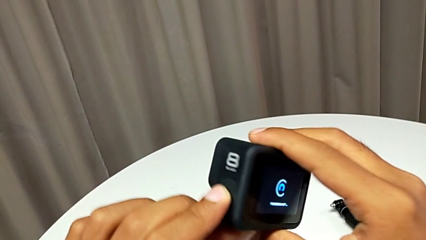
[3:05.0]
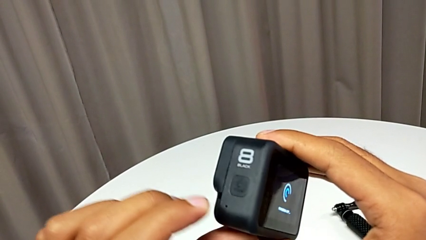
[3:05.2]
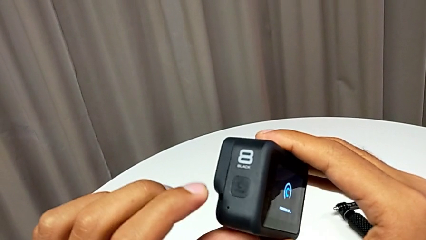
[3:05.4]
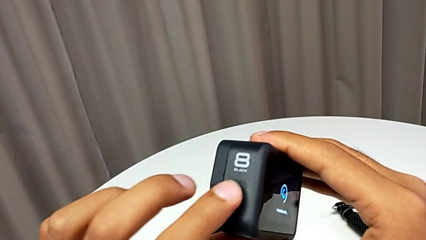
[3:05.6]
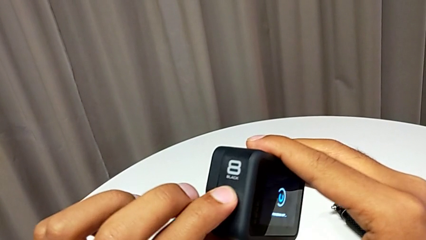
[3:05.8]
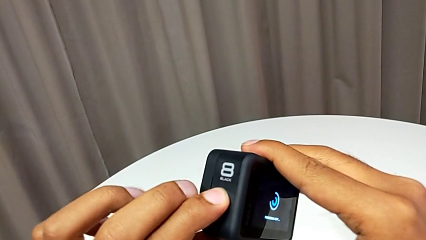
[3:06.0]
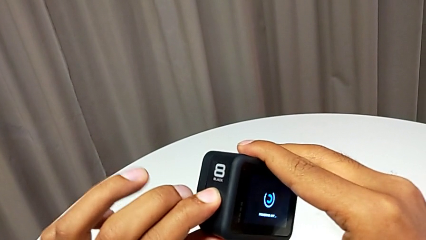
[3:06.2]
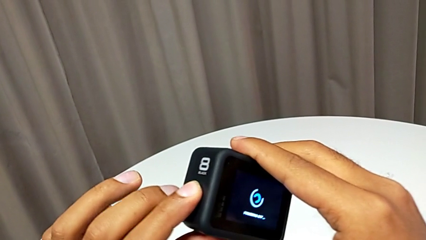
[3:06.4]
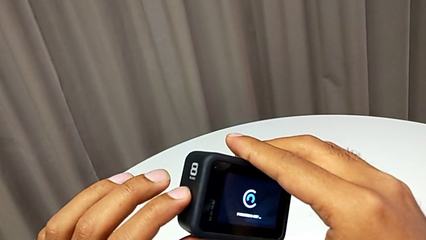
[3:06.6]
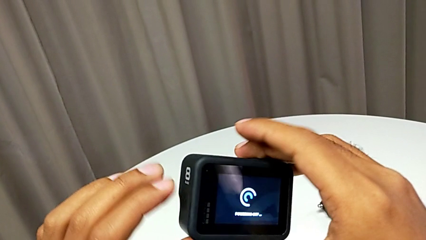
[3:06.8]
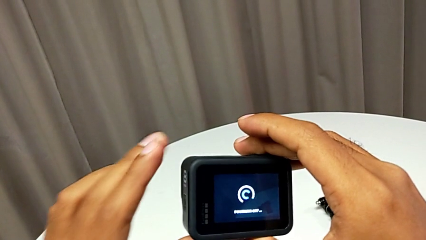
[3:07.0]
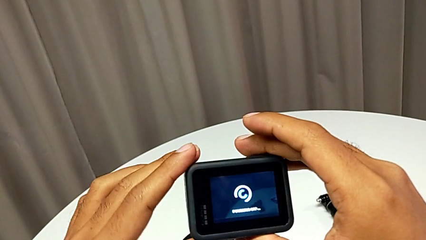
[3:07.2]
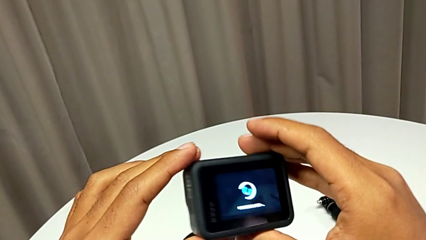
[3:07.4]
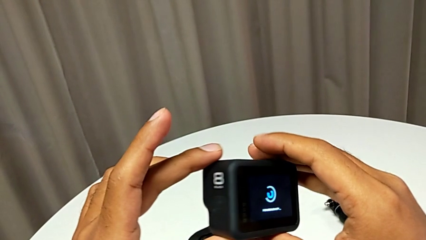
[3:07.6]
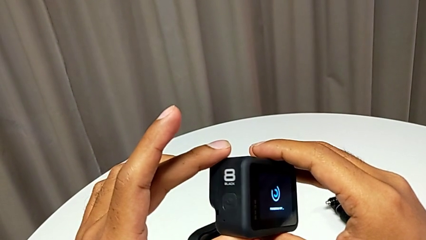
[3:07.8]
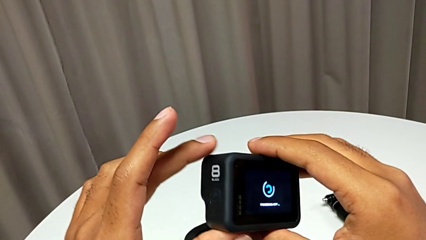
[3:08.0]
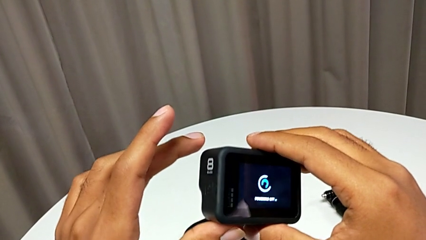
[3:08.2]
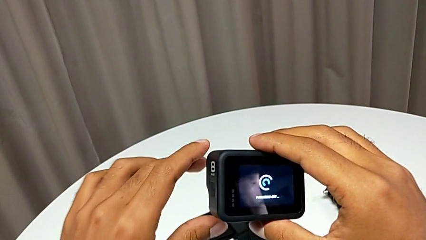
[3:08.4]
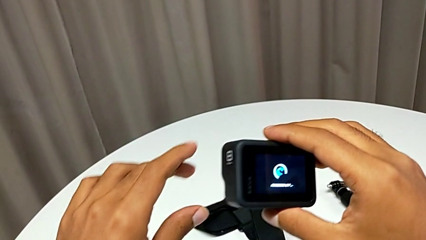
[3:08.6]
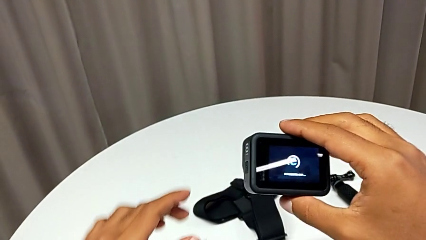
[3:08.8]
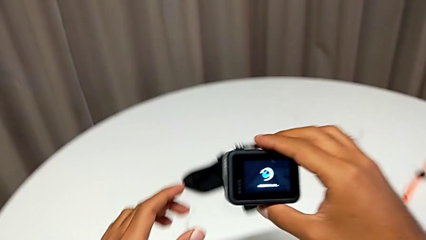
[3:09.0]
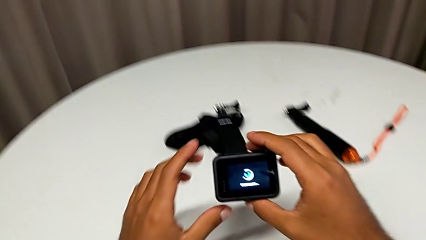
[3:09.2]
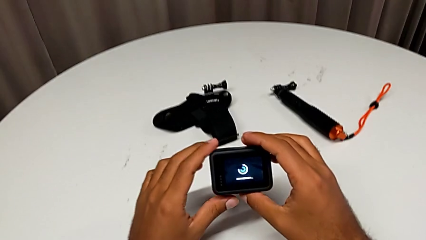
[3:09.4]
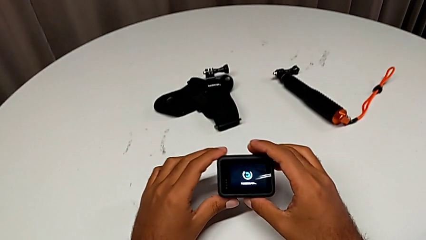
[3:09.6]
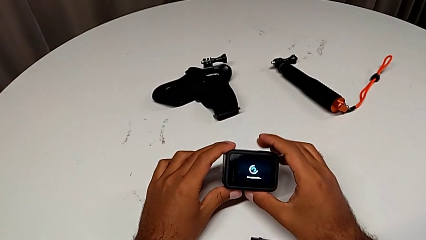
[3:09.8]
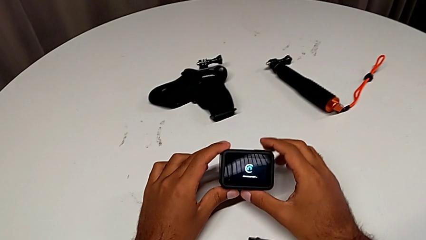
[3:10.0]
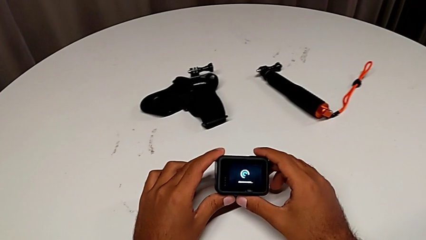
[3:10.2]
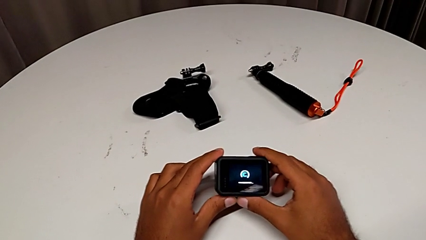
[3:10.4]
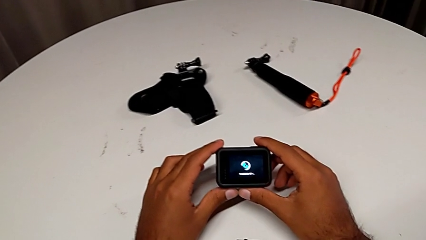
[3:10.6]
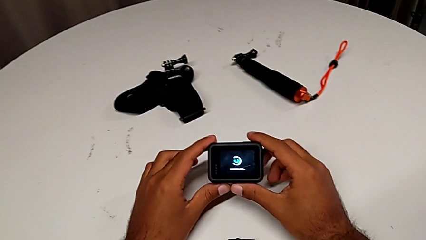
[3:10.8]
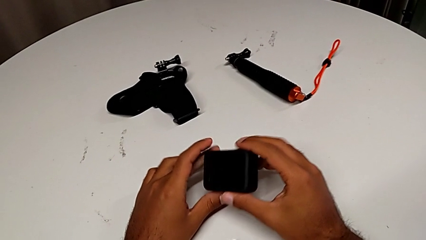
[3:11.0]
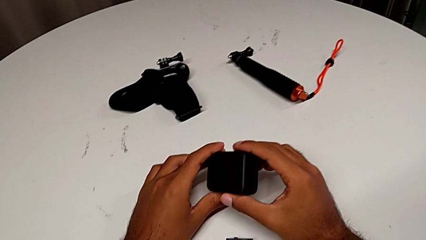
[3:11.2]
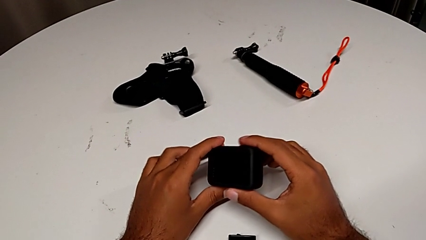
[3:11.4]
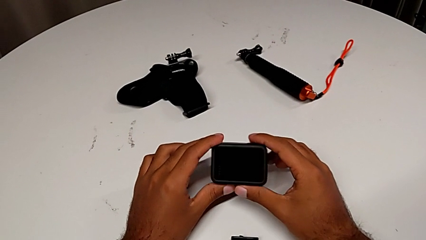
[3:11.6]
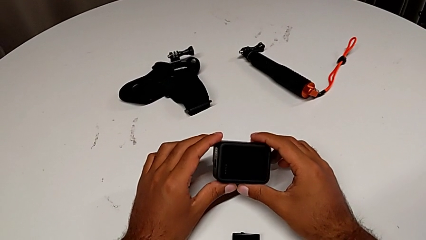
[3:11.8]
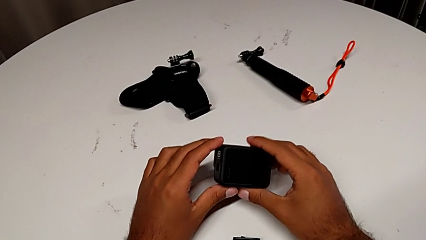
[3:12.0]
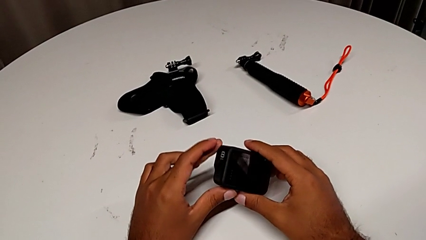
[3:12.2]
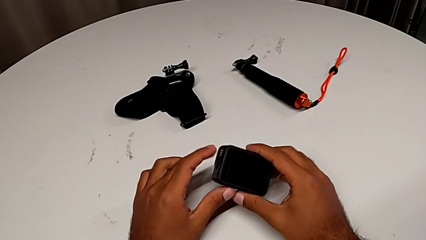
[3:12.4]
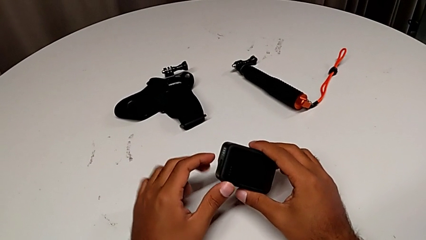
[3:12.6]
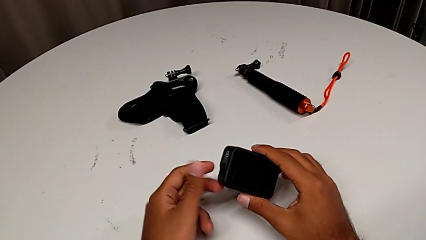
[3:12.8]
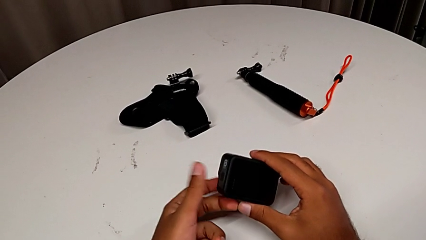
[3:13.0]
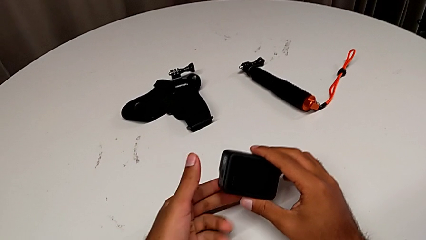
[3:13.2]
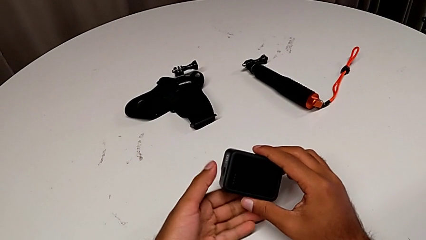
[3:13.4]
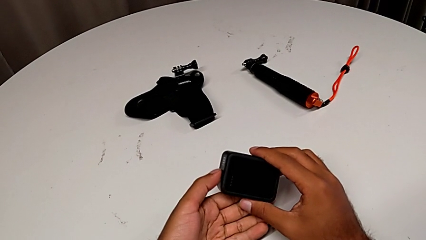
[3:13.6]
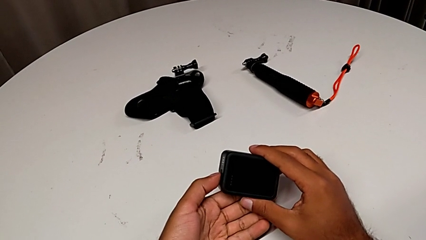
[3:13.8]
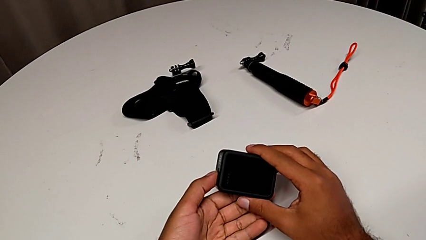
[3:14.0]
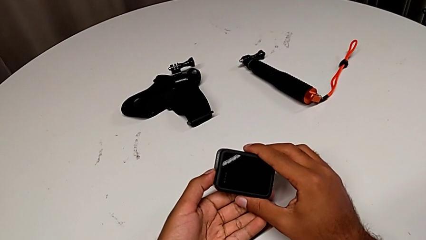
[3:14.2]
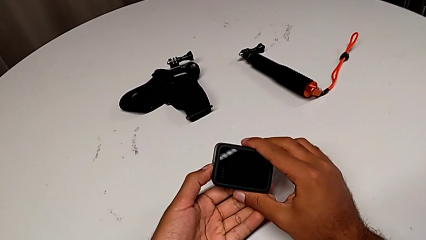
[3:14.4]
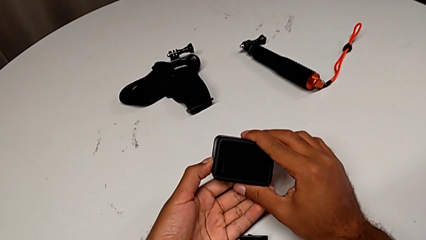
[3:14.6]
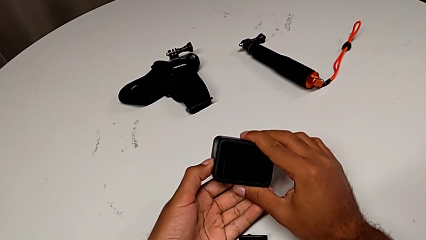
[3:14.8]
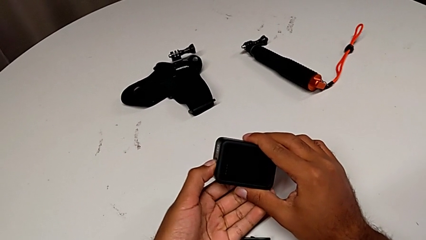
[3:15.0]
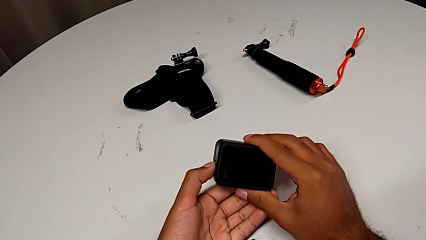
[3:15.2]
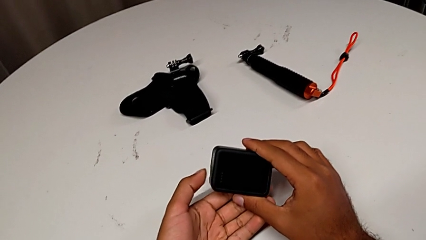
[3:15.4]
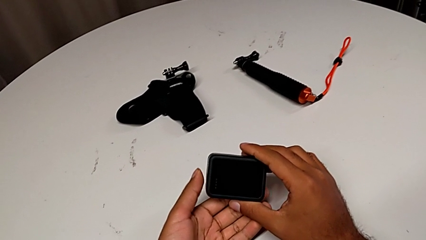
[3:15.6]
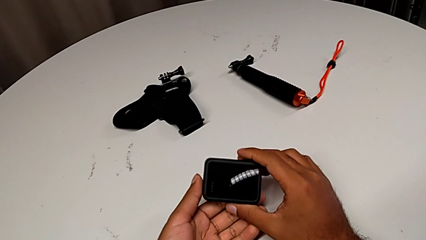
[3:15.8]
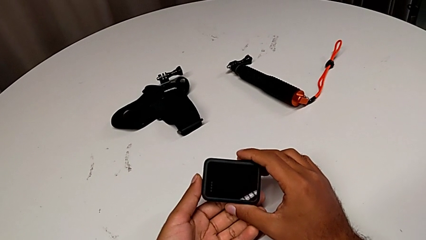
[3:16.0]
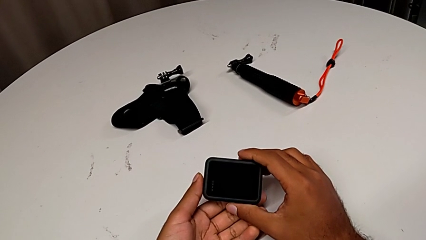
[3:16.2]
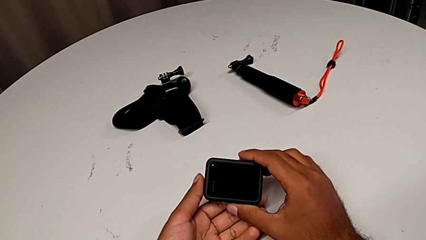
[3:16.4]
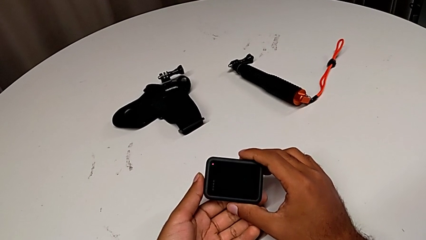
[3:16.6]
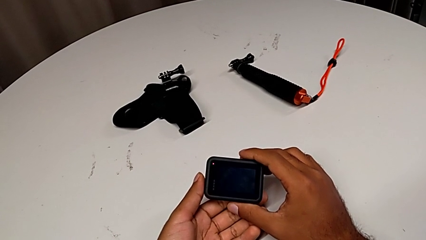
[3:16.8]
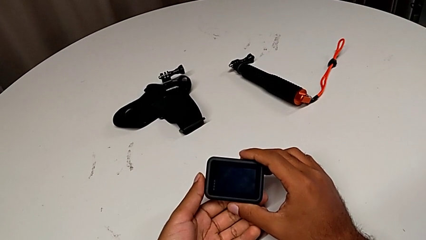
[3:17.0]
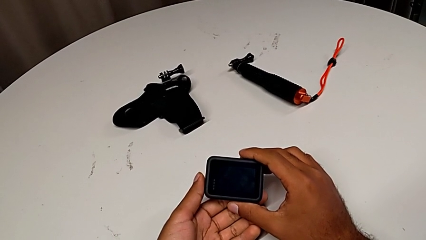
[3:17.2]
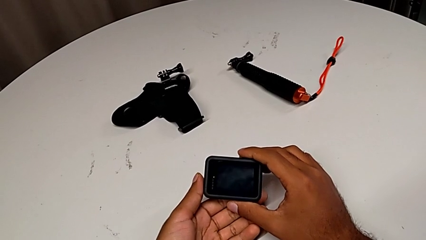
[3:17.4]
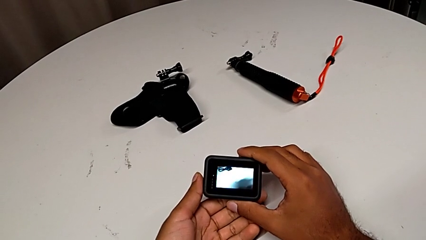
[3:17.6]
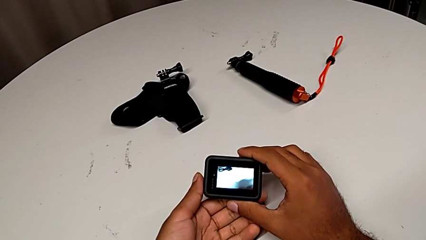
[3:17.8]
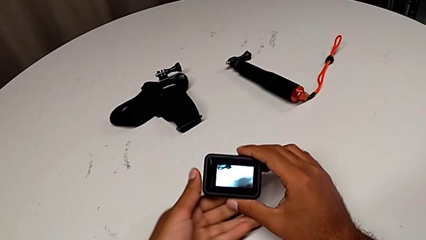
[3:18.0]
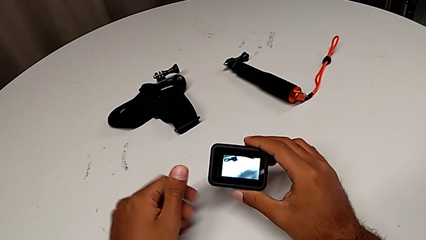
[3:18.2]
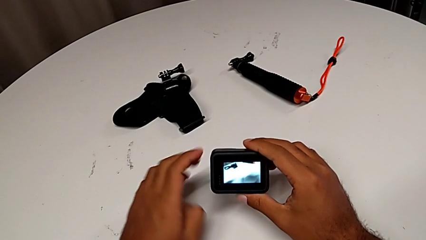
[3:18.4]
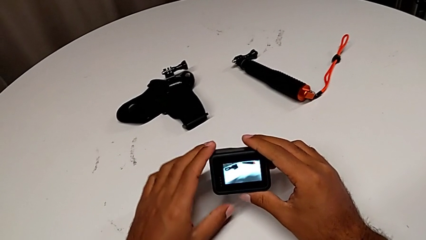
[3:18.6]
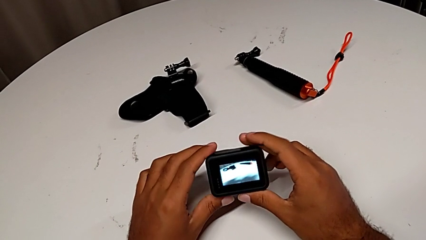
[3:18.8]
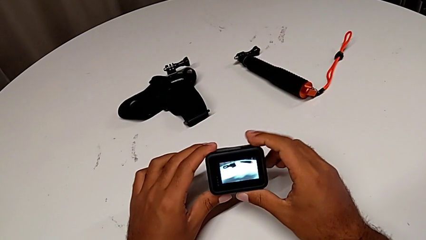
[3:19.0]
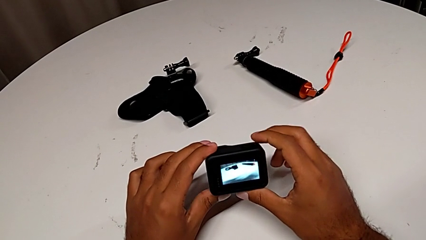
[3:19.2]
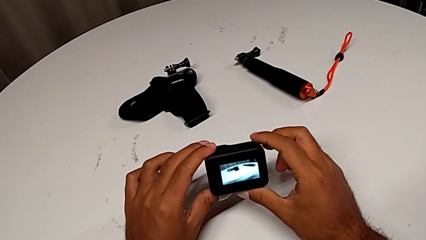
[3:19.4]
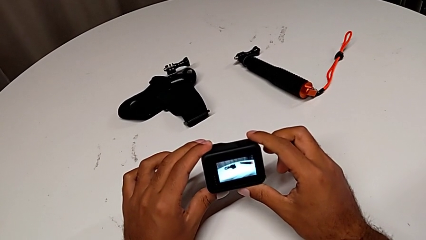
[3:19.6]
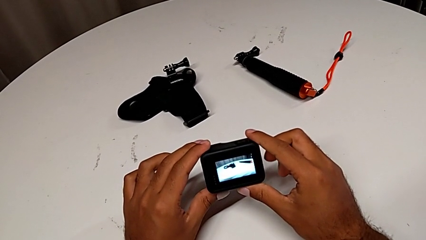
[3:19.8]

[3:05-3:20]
The camera wearer is turning on the GoPro. They keep holding the GoPro and turn on the GoPro.

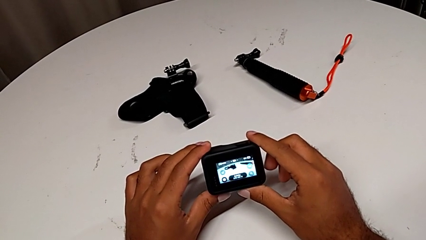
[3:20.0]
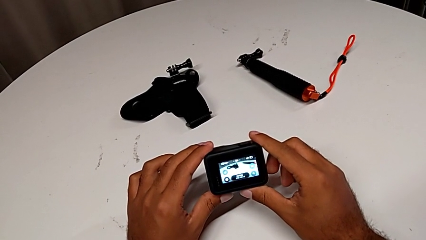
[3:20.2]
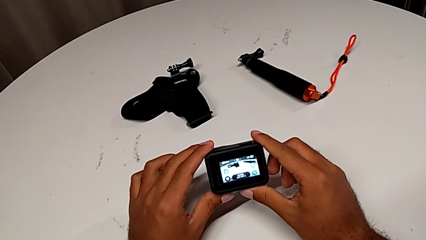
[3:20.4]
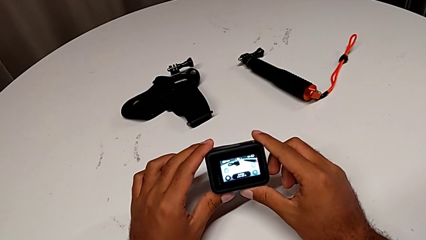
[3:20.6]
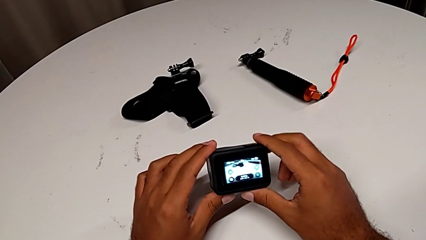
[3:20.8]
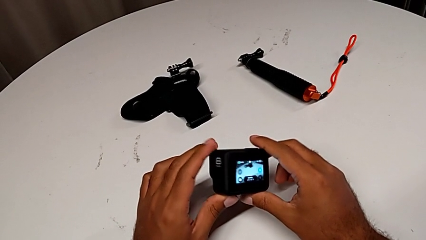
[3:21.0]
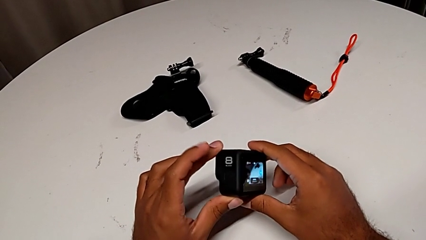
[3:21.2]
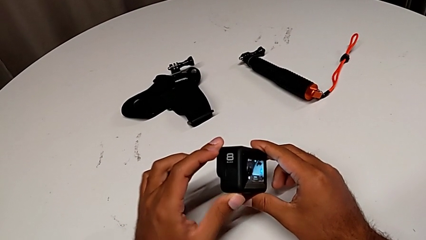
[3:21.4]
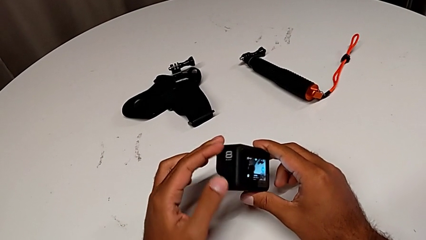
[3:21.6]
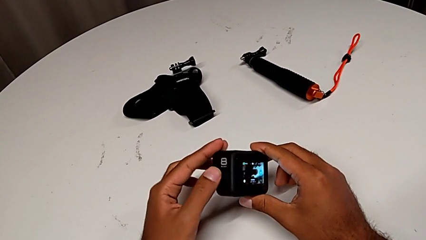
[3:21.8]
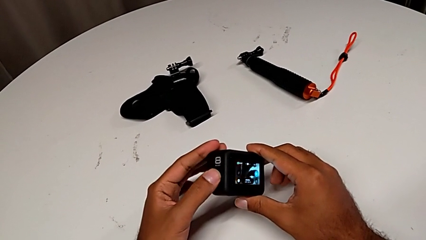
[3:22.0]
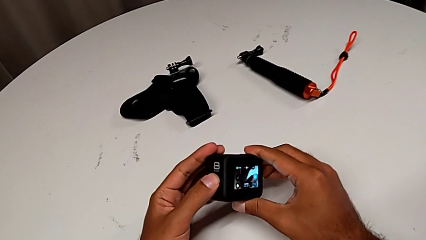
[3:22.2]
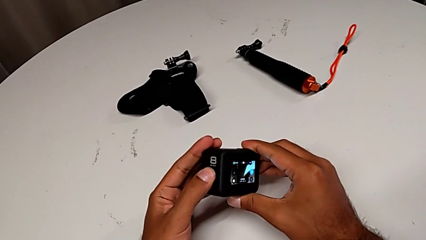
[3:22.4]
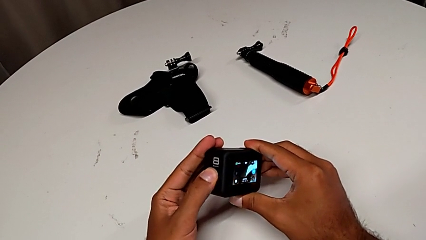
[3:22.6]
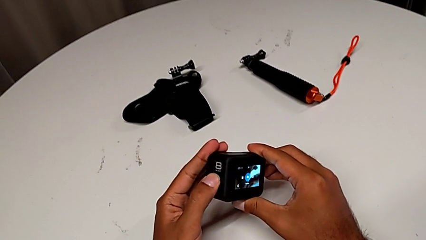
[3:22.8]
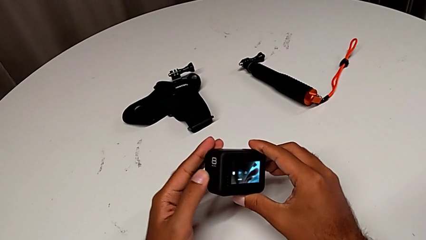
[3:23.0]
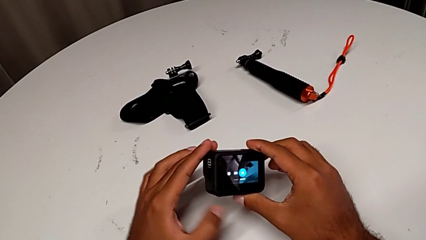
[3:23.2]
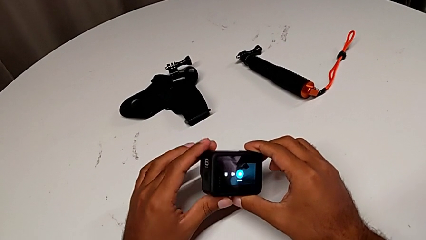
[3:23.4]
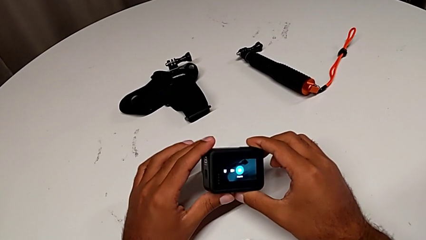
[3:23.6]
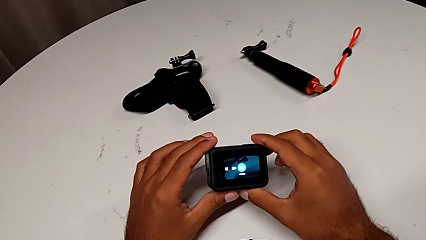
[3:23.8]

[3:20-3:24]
The camera wearer is turning off the GoPro. They begin to turn off the GoPro.
